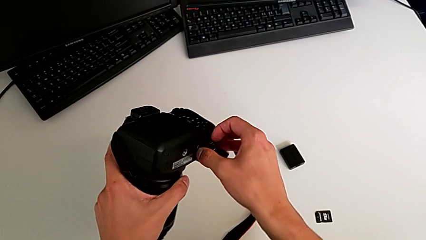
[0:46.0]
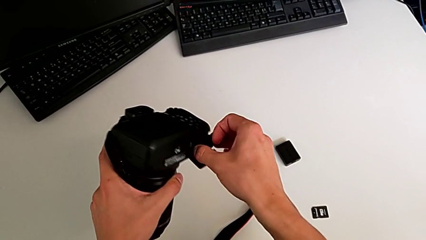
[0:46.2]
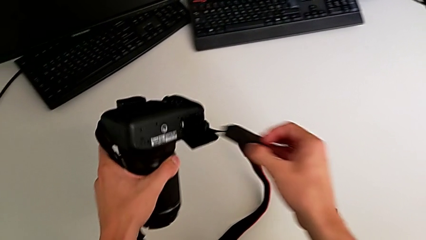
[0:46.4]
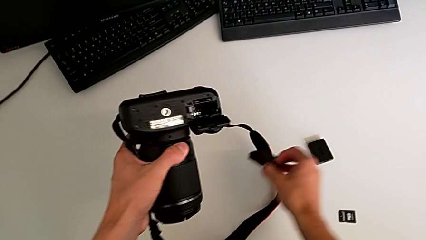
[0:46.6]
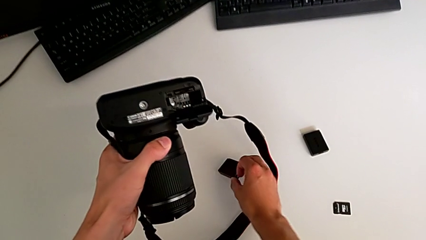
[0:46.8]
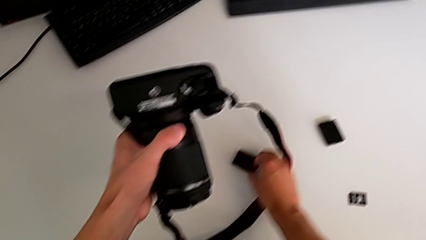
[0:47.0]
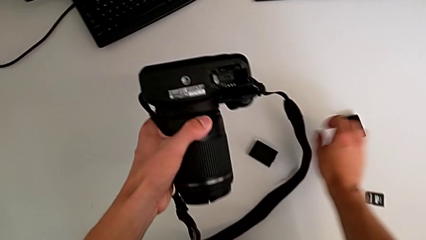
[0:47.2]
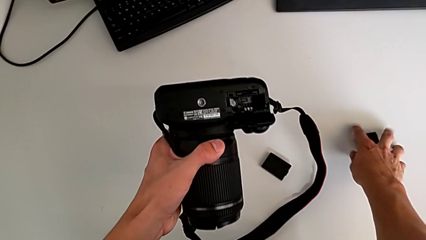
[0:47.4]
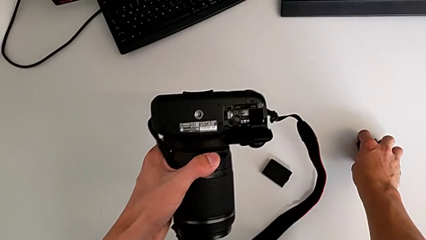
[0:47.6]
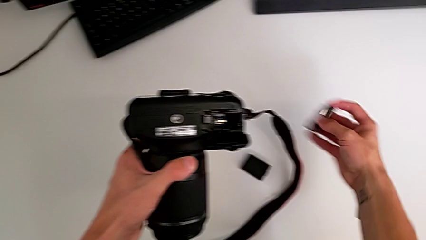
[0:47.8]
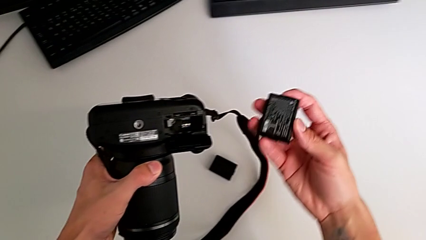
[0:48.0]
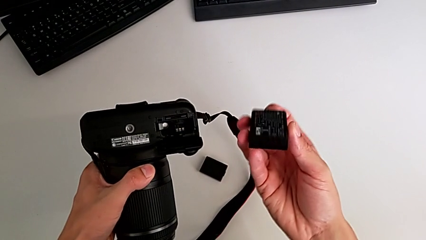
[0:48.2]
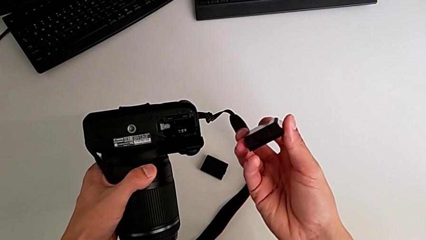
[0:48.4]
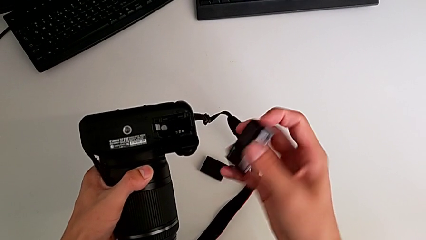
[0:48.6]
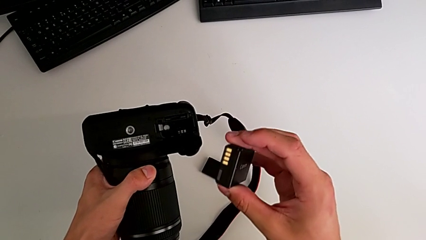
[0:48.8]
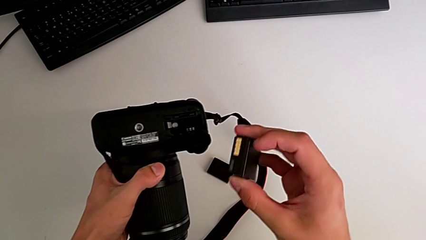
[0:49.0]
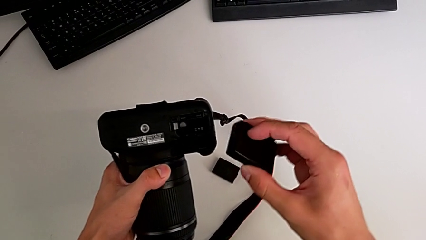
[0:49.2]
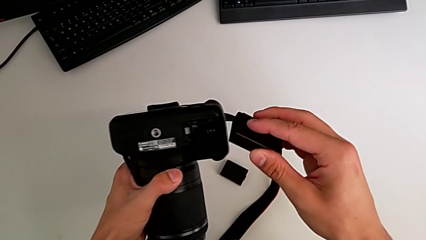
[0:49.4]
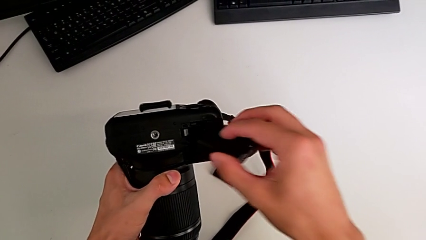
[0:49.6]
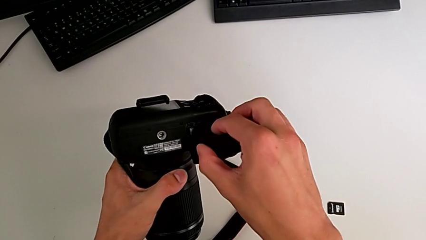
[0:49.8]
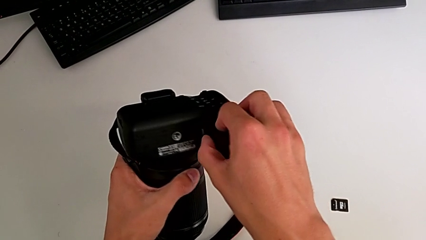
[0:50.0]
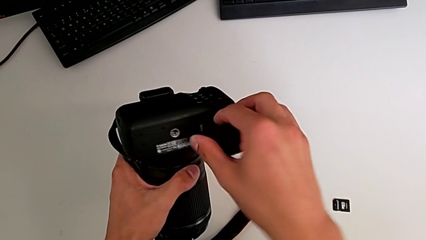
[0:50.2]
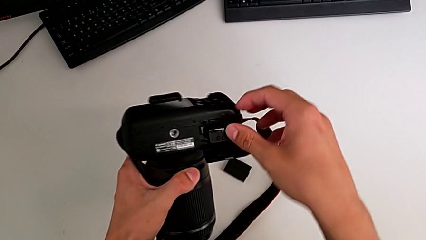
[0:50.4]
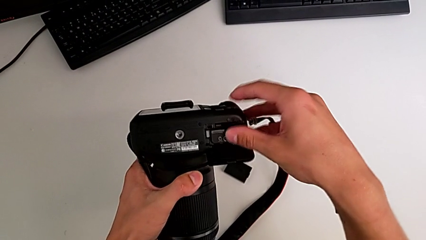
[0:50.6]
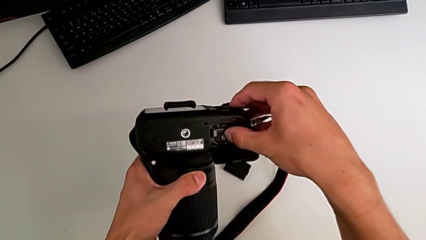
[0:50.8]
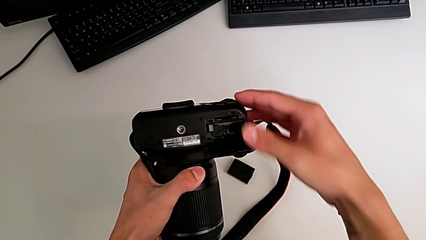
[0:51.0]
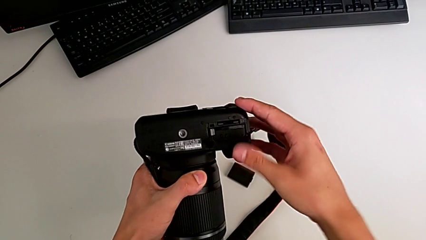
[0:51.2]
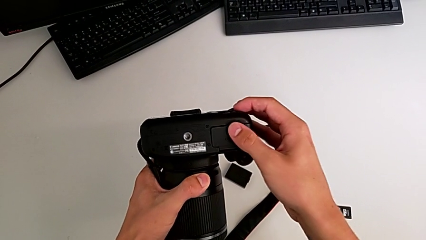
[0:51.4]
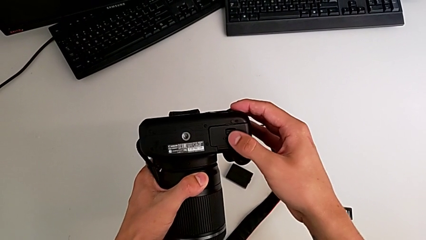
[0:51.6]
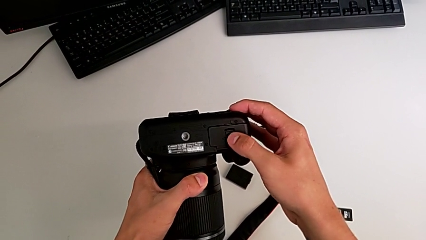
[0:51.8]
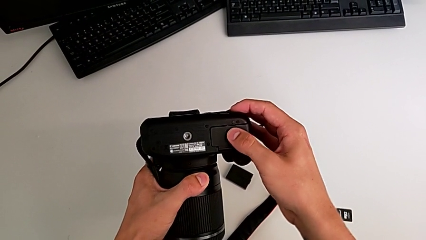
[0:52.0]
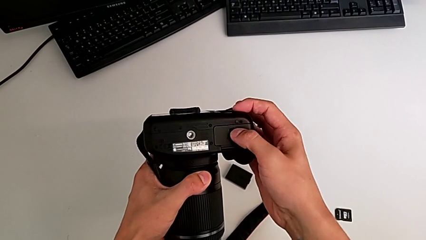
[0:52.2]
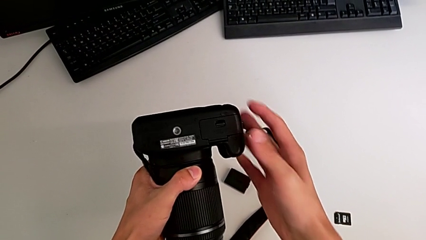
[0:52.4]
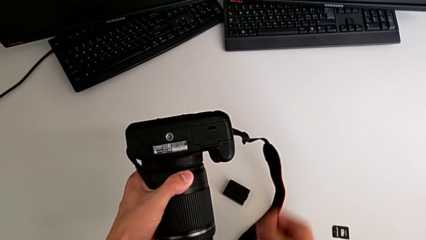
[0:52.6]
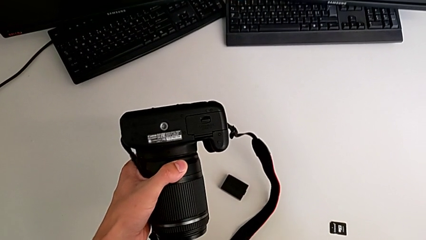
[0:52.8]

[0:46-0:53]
The camera wearer is changing the battery. They withdraw the old battery, place it, grab the new battery, lift it, inspect the battery, insert it and close the battery door.

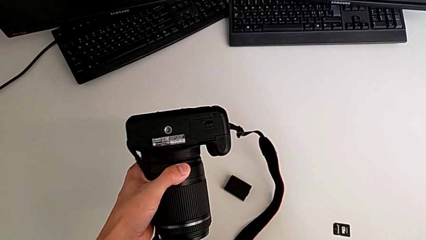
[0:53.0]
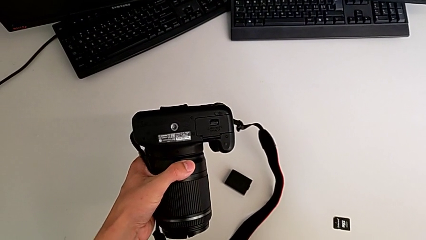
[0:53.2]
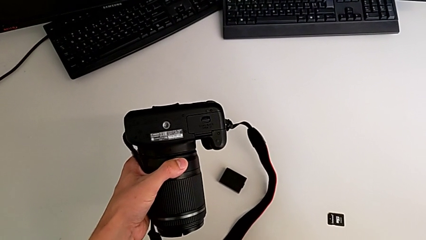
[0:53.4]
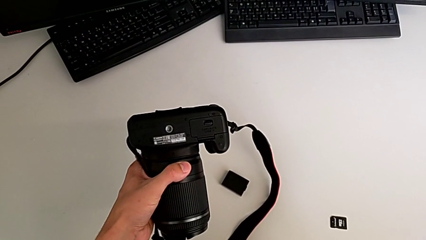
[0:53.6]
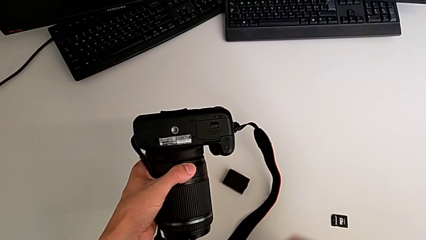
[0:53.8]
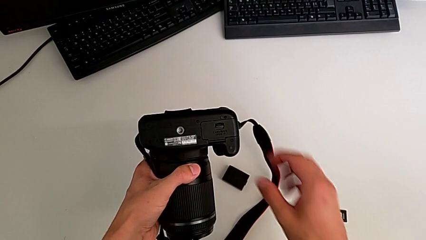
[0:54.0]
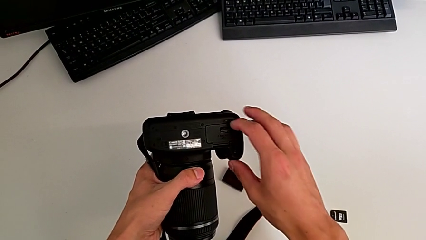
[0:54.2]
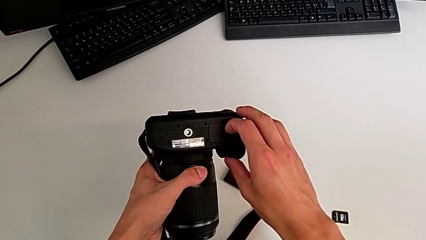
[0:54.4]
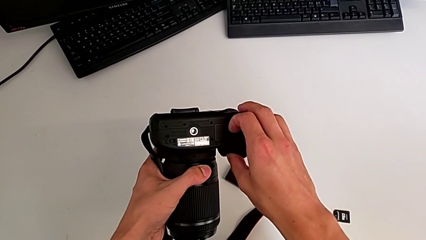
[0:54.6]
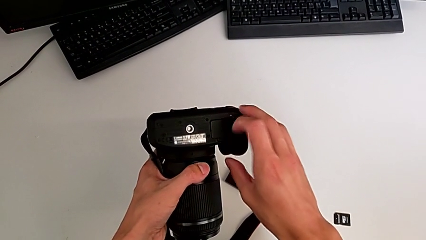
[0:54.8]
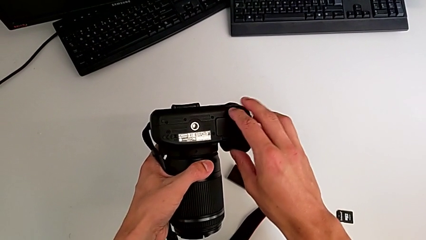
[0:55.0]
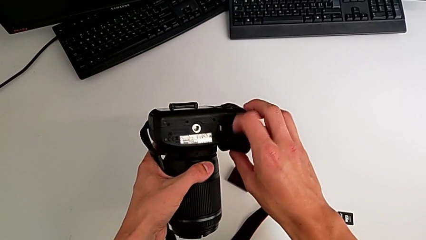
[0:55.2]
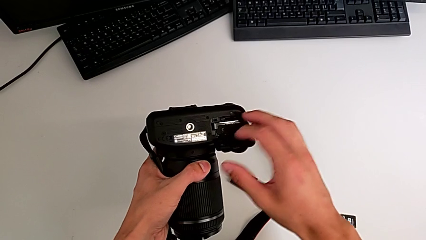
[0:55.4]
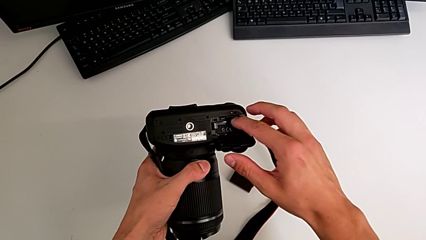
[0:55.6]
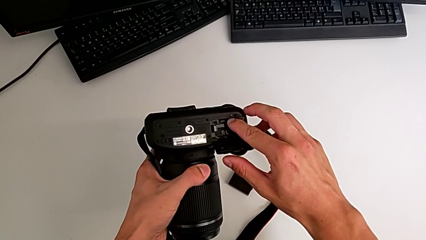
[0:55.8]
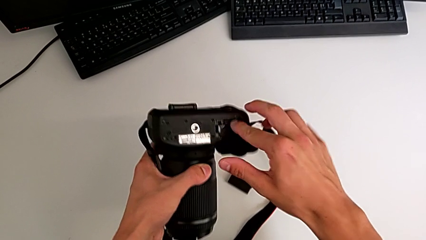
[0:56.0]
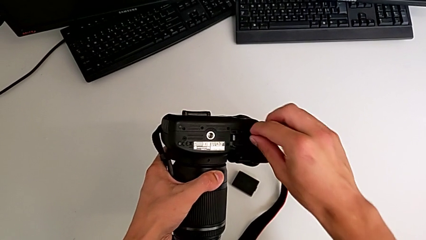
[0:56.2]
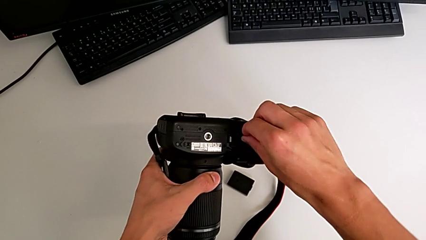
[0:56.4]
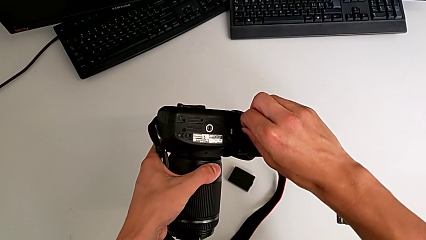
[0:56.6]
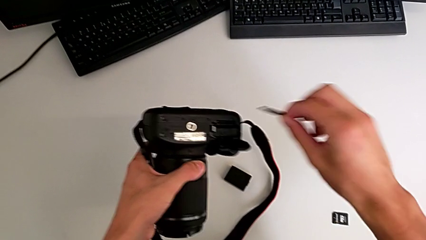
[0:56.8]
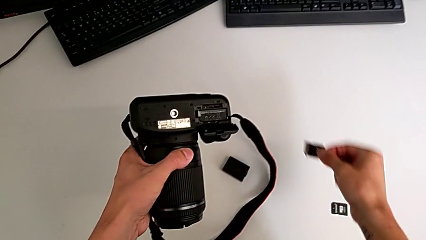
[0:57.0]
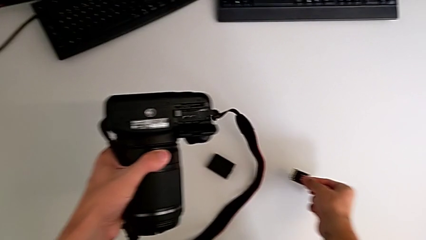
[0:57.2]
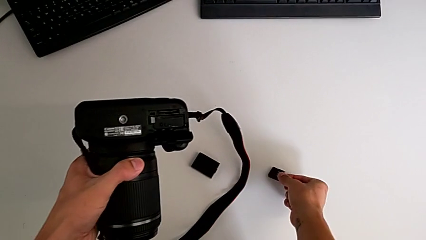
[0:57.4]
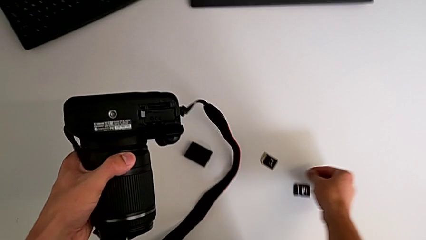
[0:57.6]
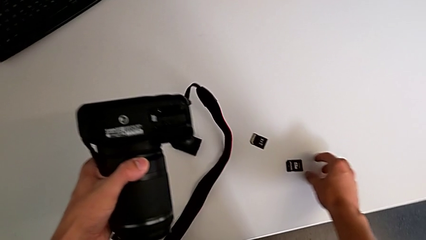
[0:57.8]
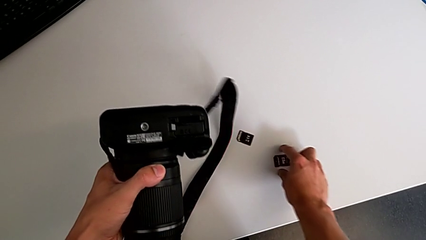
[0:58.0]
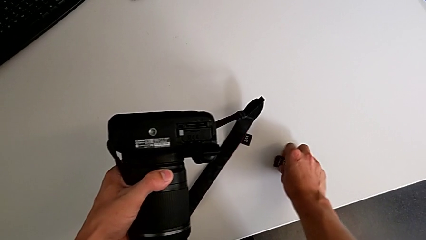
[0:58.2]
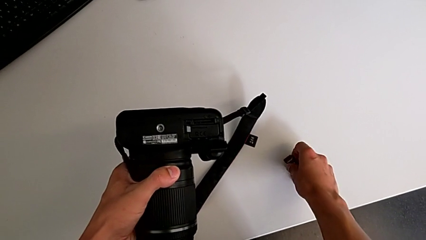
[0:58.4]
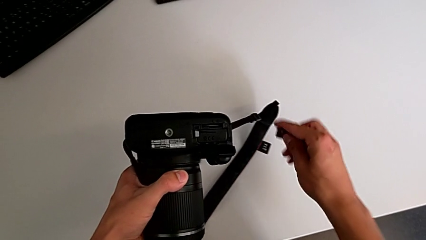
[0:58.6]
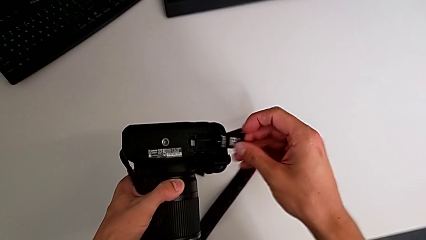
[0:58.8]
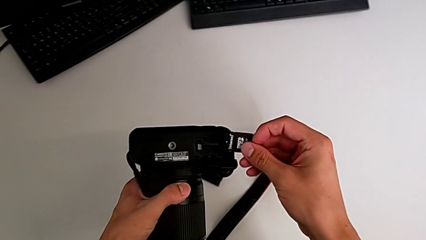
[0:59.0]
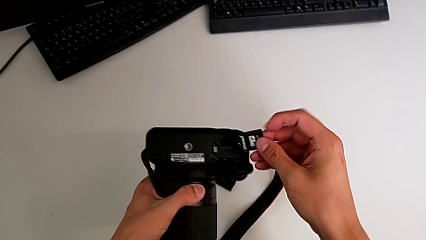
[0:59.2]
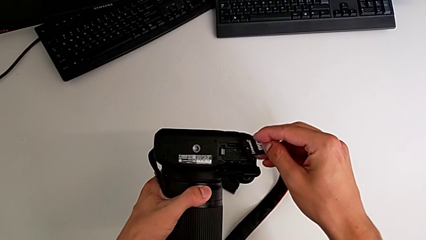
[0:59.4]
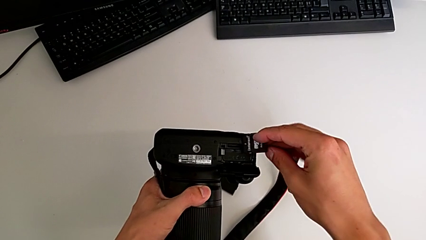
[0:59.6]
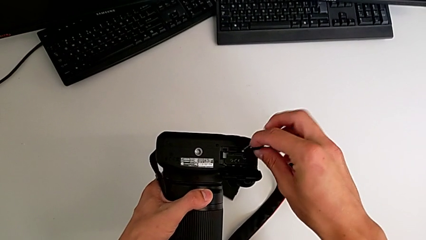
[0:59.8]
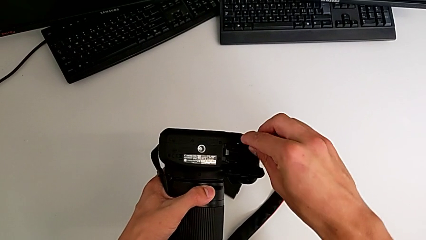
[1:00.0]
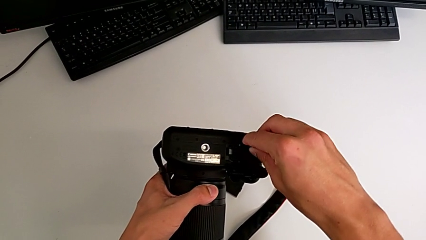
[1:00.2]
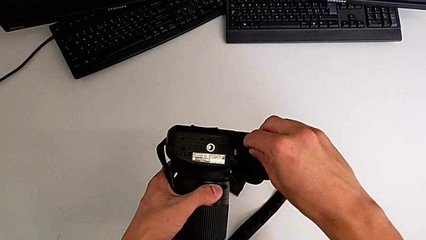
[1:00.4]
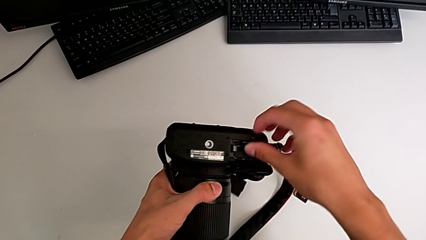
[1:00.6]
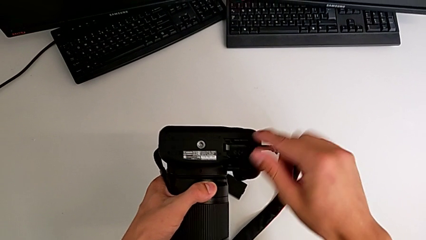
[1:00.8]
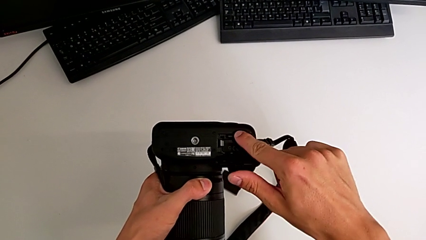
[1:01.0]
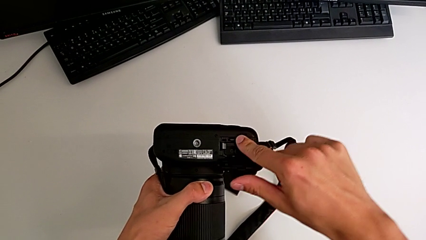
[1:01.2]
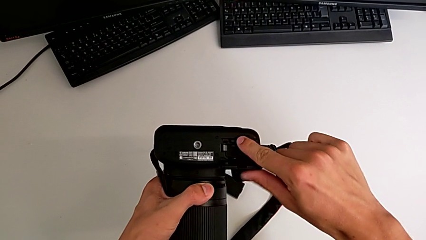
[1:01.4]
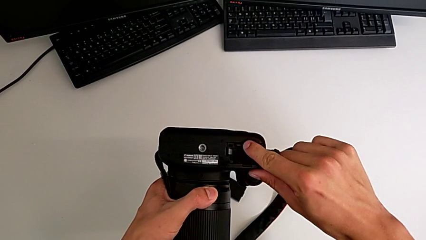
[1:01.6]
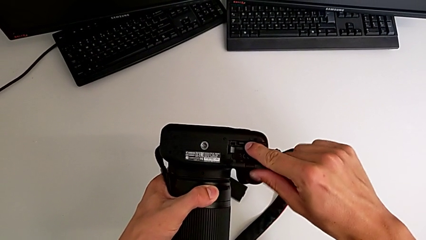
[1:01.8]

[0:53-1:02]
The camera wearer is changing the SD card. They open the battery door, withdraw the old SD card, lift the new SD card, grab it, rotate it and insert it.
